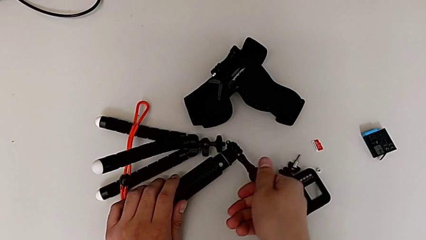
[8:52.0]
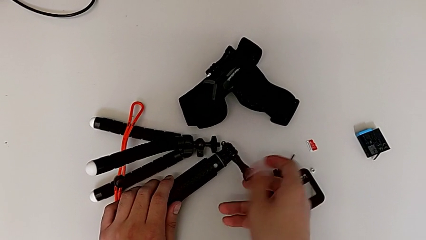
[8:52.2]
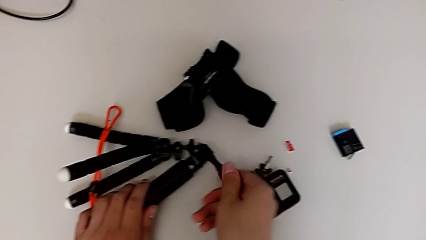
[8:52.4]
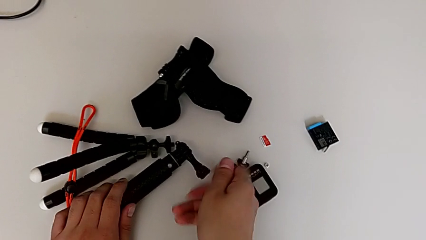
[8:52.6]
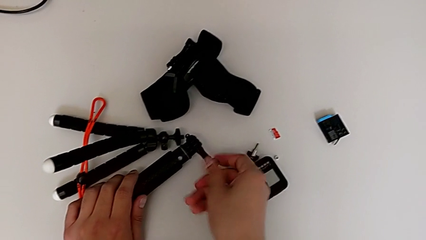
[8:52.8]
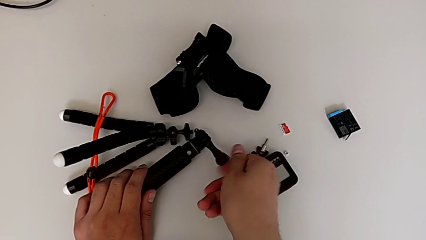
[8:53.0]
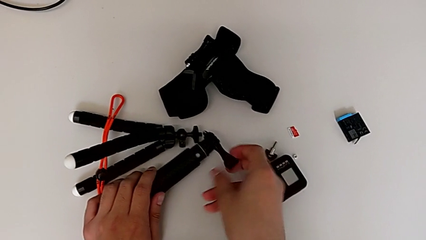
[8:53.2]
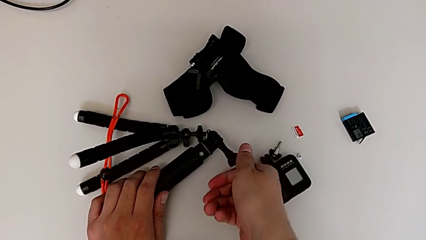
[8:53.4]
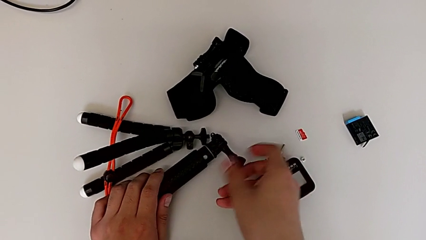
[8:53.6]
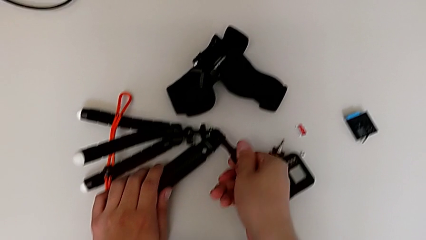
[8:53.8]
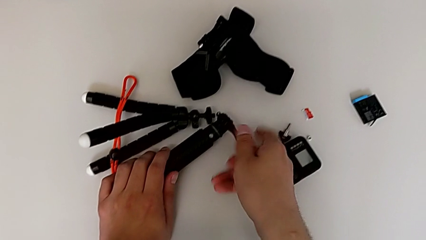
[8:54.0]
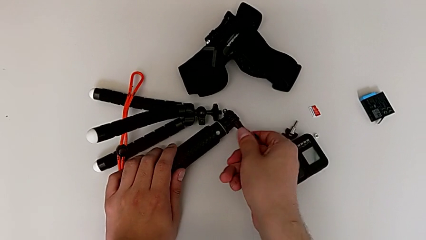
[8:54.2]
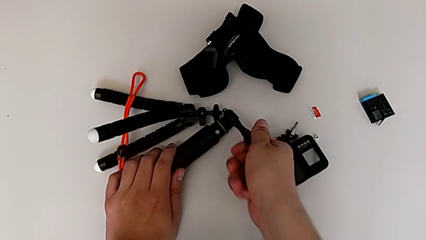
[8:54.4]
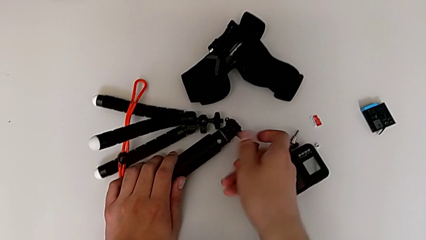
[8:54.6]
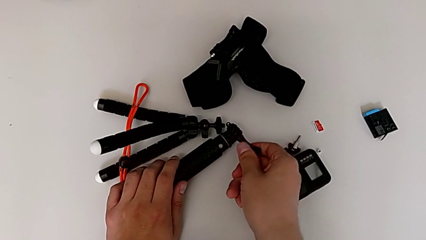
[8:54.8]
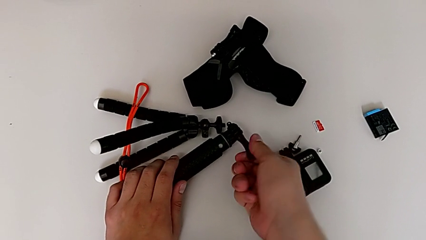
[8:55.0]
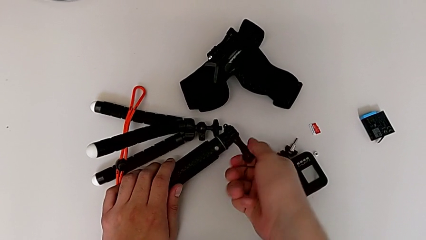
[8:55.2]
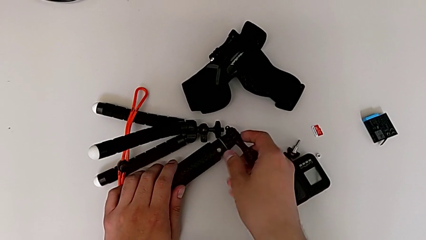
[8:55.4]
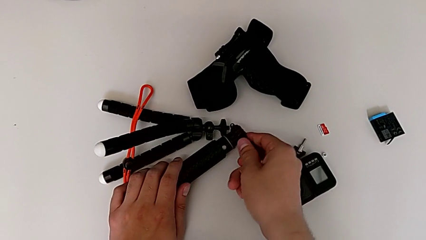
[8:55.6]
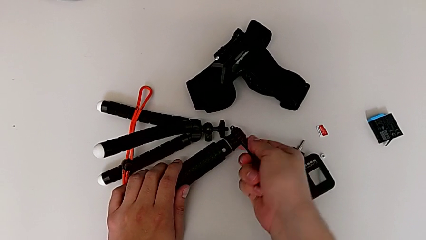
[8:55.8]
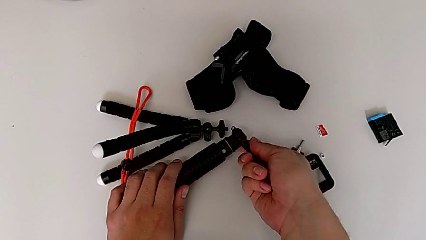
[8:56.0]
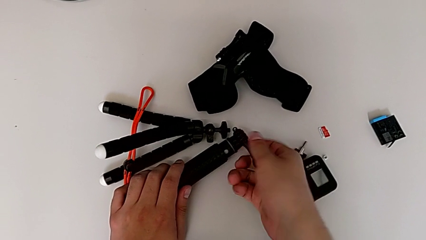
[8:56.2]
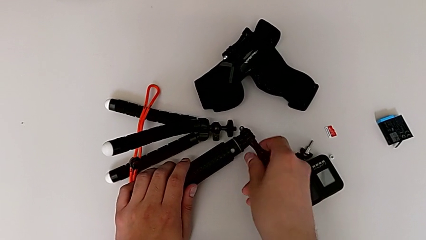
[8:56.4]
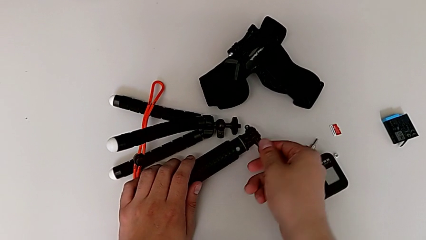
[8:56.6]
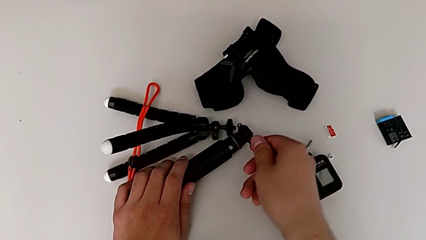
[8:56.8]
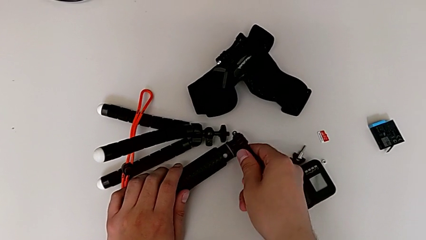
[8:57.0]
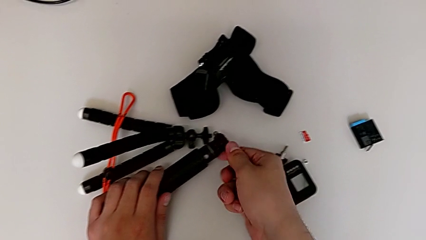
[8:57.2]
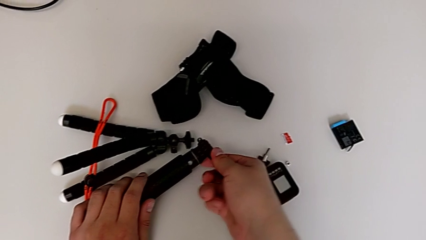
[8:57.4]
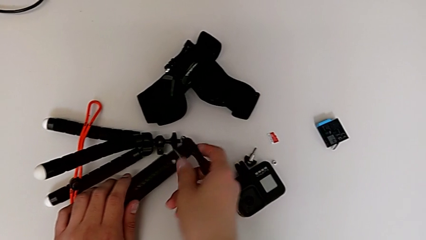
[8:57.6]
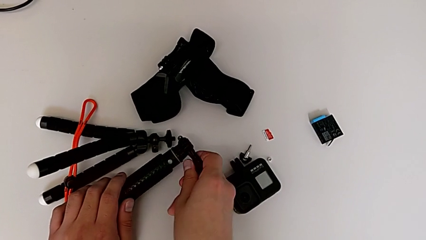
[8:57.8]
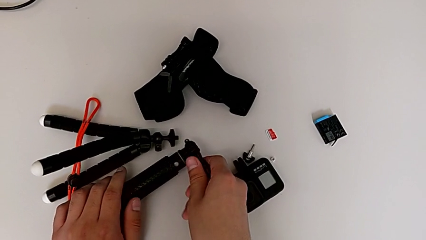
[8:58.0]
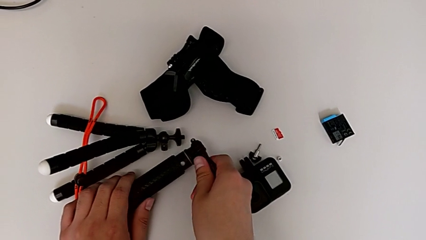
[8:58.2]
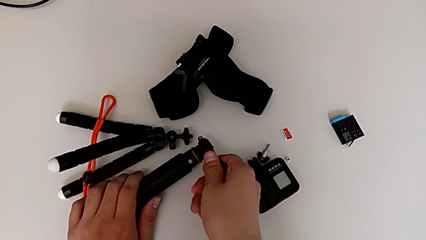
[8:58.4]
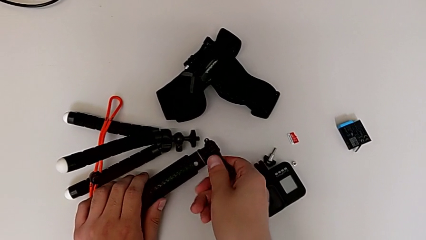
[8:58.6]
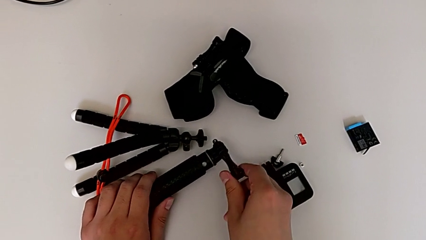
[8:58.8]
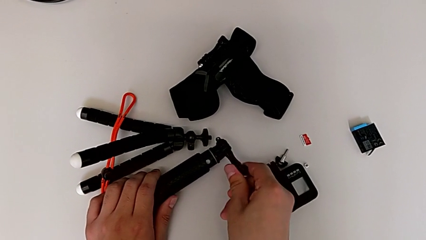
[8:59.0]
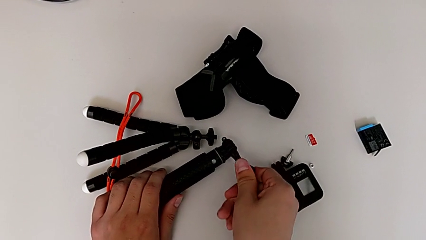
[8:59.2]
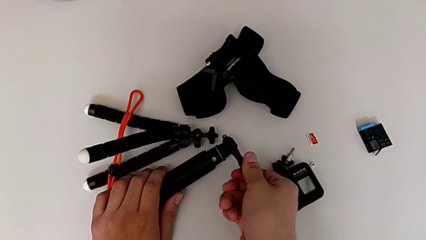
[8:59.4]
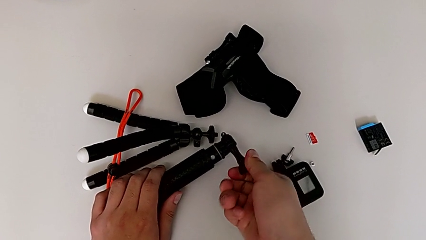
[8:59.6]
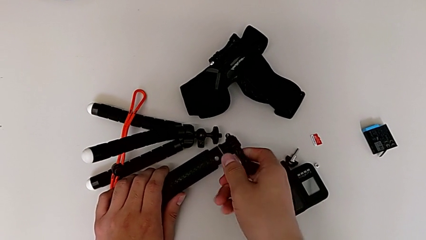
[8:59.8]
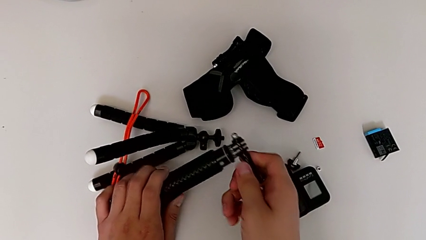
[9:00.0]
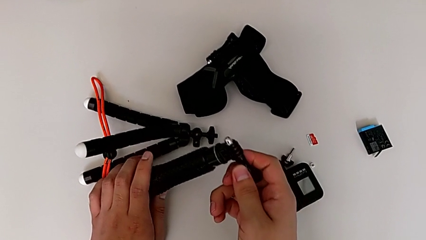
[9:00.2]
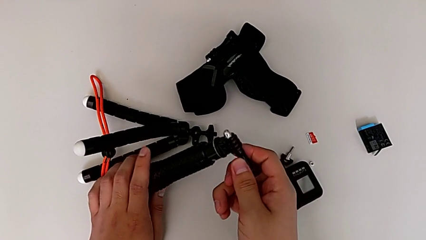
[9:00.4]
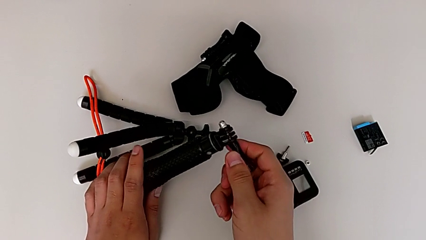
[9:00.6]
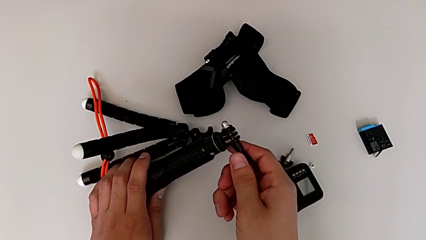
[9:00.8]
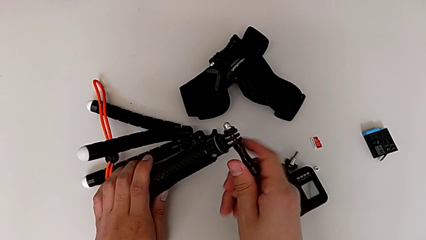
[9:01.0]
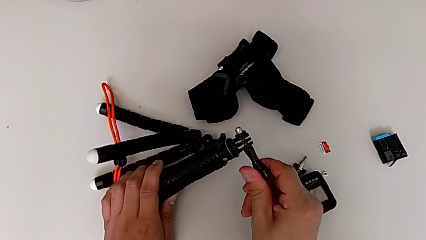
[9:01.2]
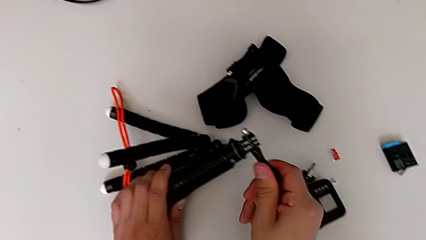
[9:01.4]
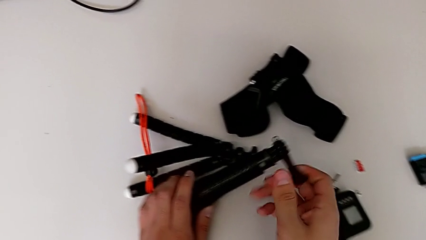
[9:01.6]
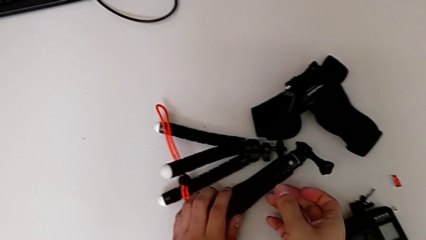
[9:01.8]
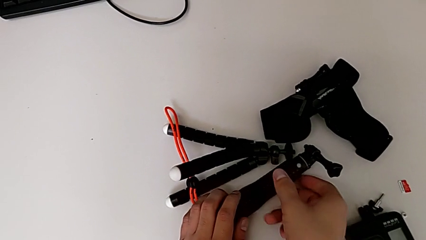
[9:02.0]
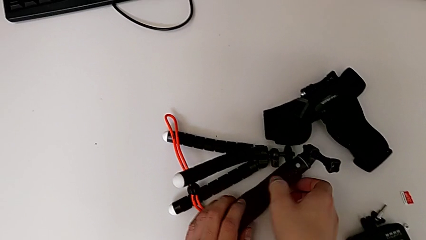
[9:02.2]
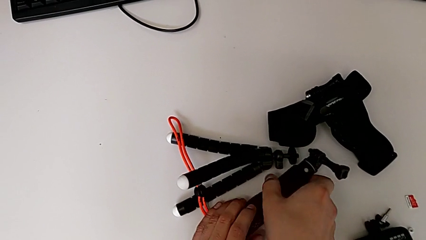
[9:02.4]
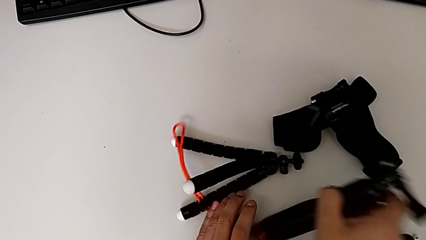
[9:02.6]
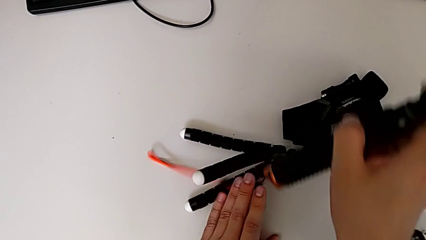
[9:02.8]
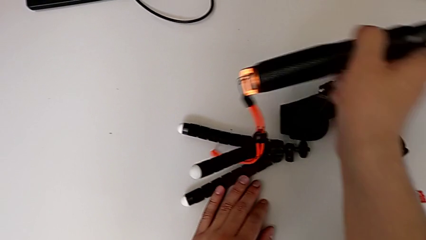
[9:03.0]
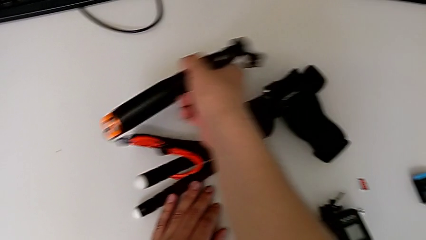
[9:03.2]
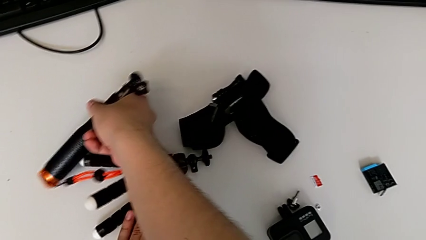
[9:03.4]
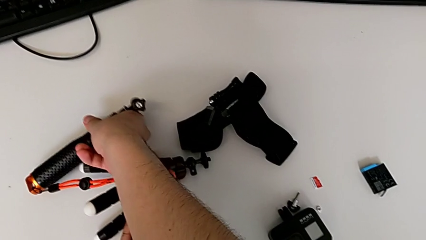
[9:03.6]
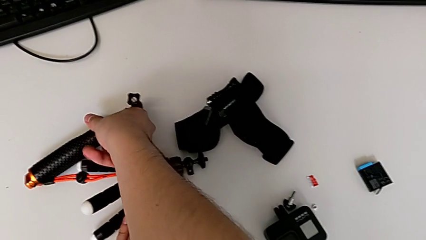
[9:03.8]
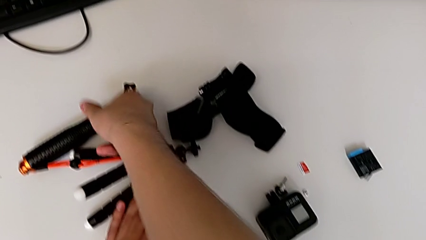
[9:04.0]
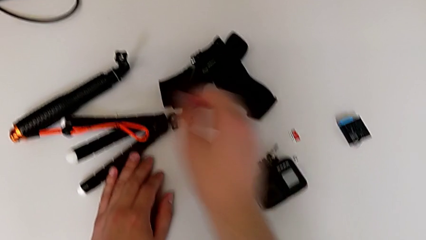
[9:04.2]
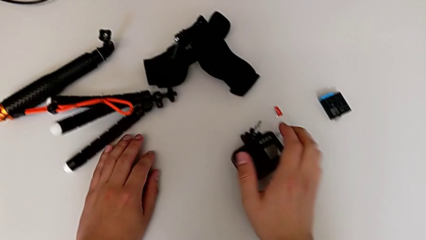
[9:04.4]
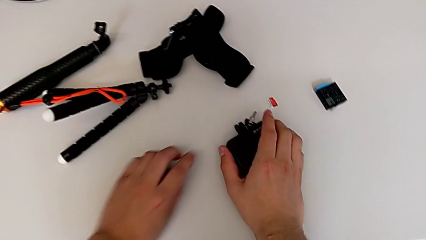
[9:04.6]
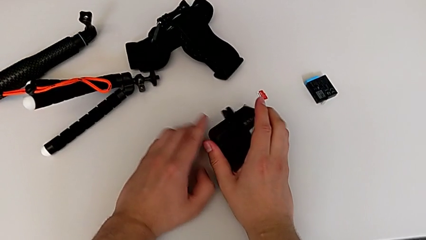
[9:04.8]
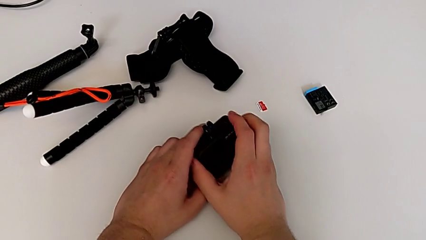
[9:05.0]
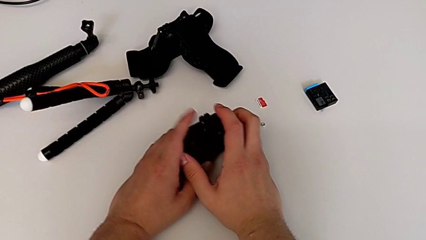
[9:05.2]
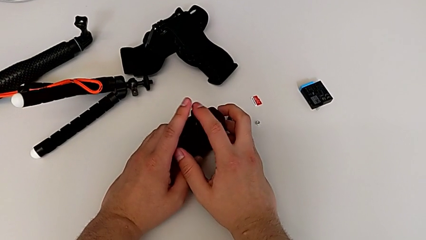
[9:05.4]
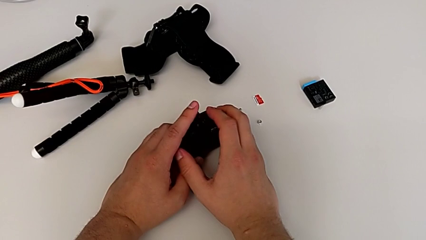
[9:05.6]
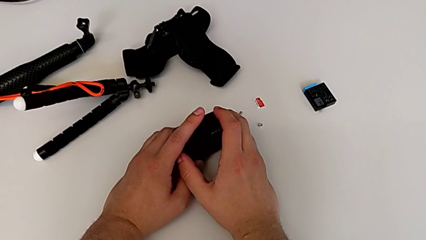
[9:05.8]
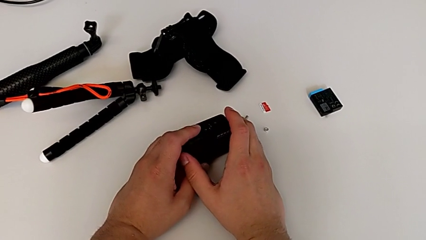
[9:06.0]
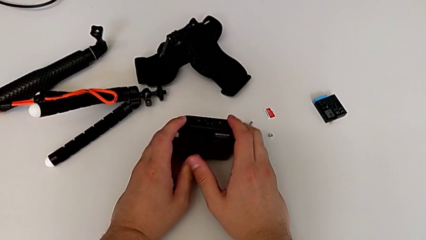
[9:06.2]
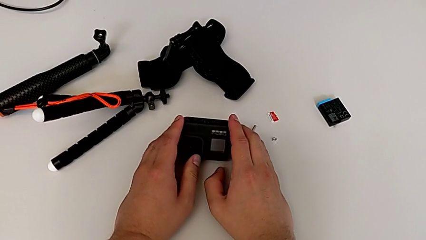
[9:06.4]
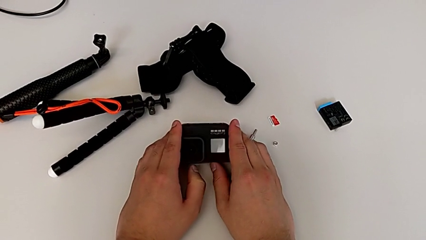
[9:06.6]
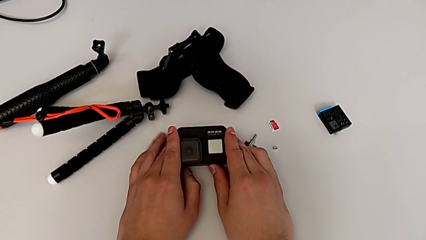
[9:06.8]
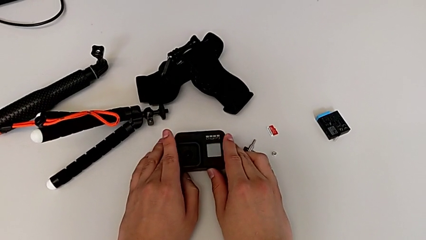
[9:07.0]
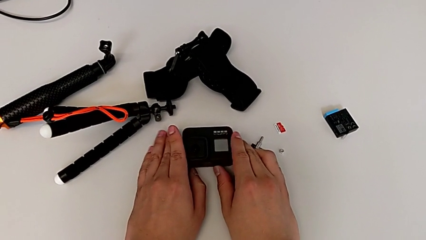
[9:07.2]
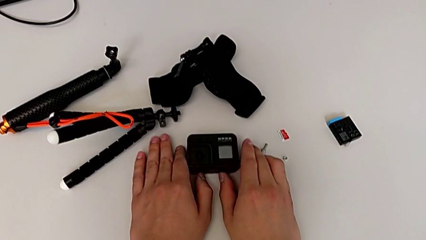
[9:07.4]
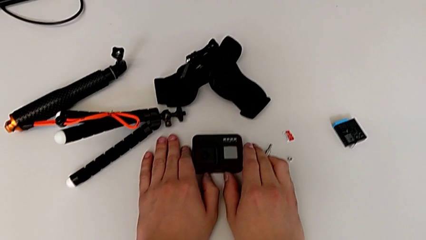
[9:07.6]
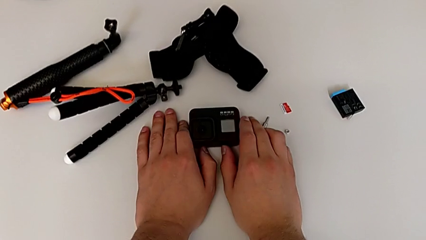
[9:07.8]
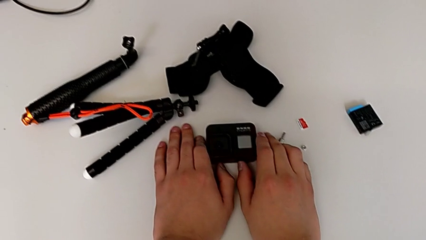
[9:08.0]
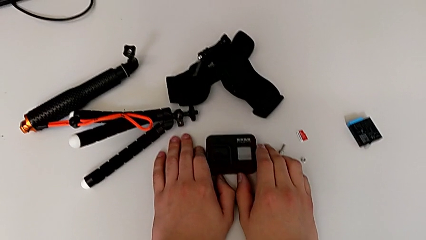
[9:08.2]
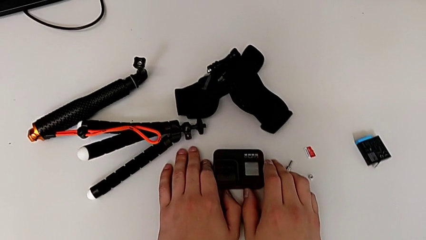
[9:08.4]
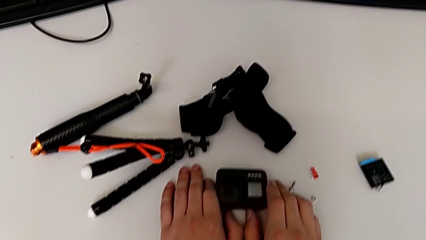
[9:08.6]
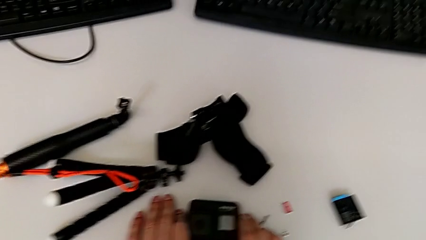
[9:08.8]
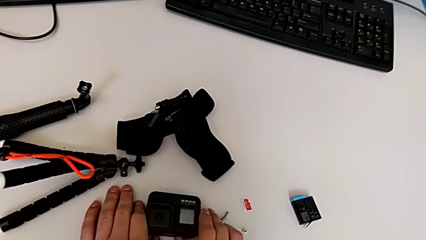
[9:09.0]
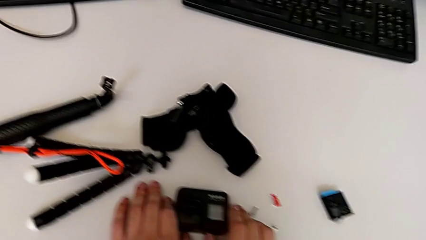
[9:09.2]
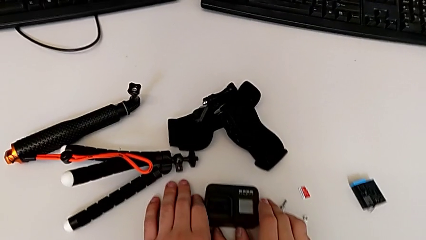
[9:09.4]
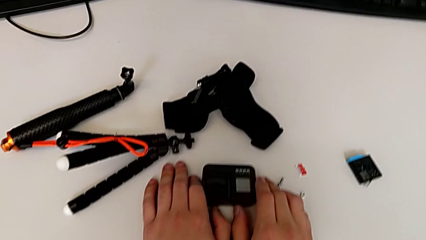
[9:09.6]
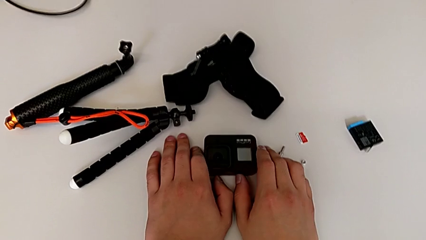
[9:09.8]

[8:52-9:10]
The camera wearer is detaching the handheld grip from the GoPro. They keep screwing the screw, wrongly drop the handheld grip, place it, grab the GoPro, pull the mount tabs and place the GoPro.
